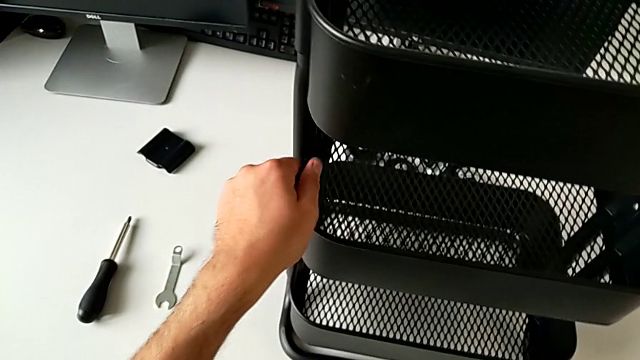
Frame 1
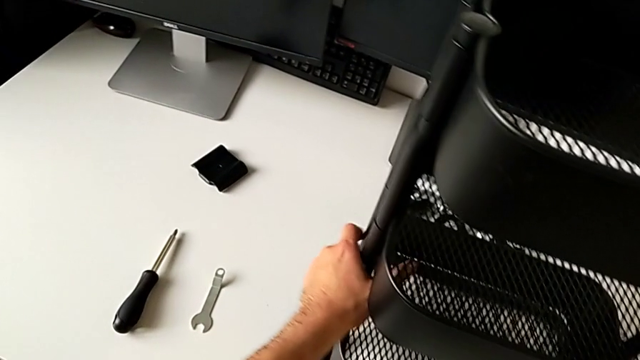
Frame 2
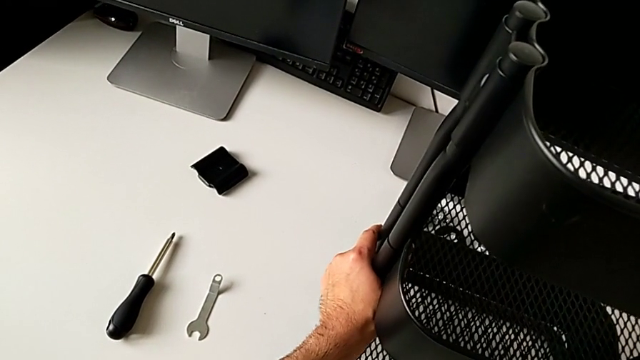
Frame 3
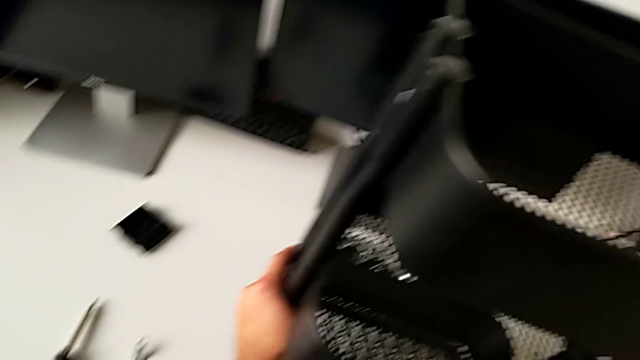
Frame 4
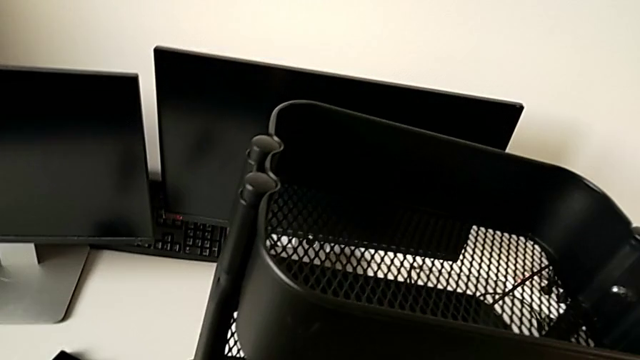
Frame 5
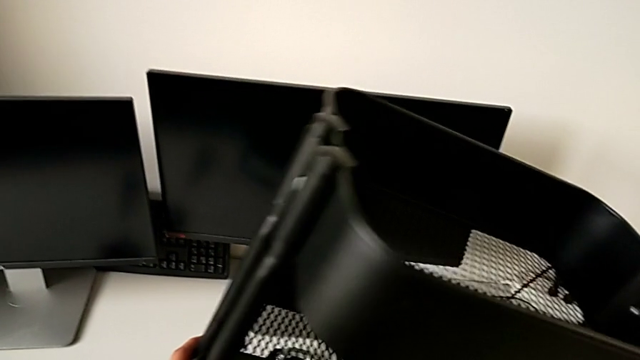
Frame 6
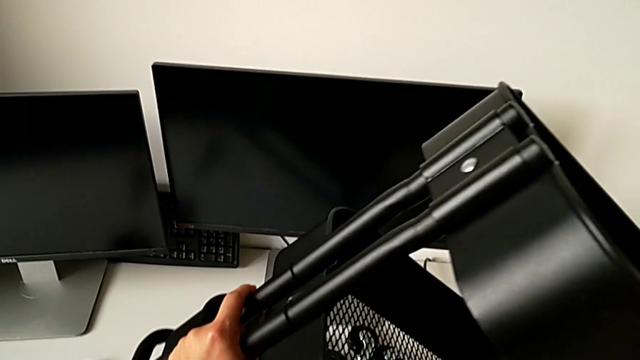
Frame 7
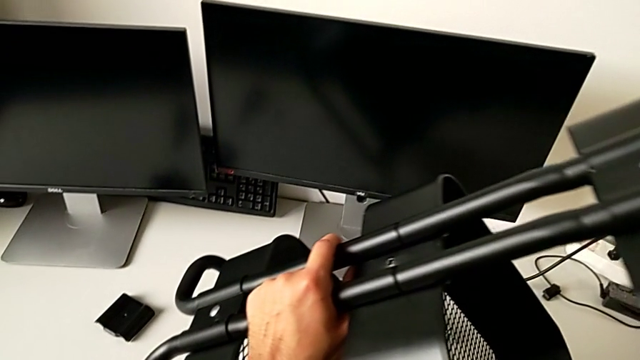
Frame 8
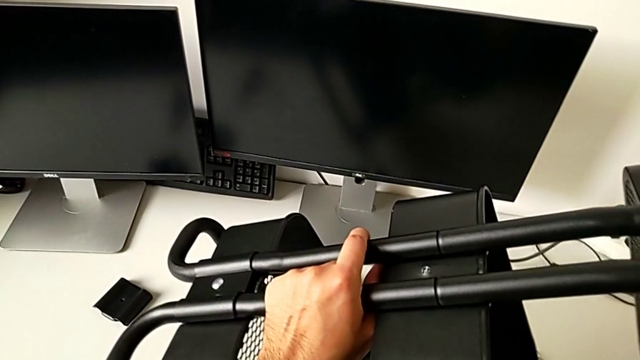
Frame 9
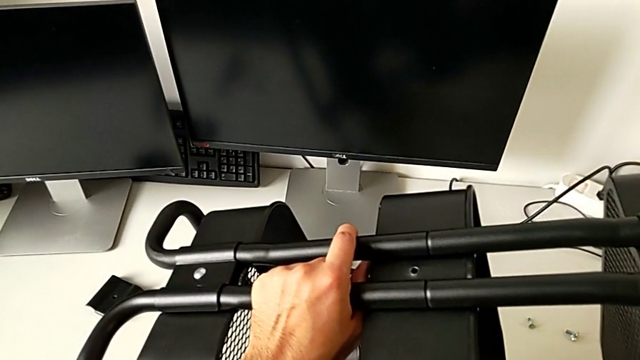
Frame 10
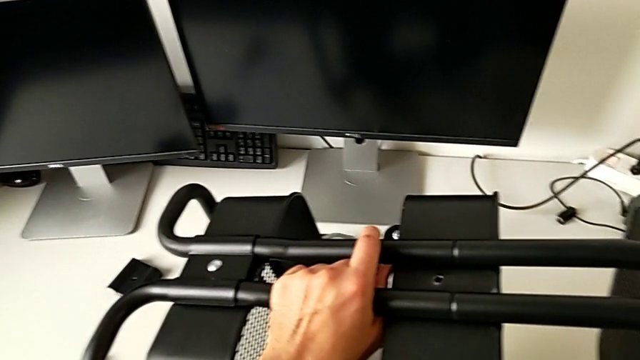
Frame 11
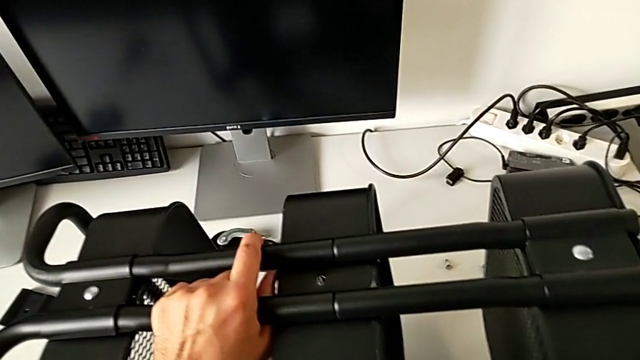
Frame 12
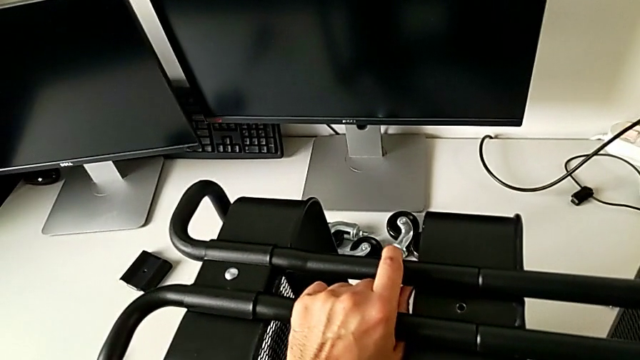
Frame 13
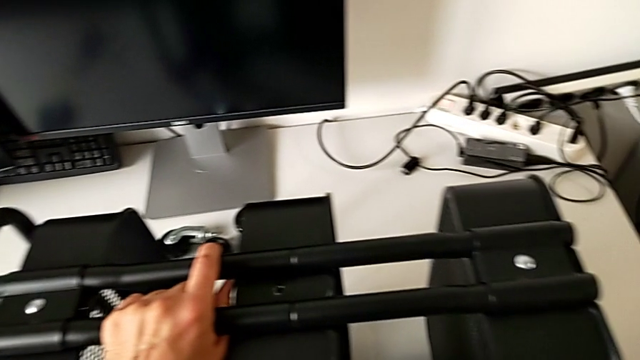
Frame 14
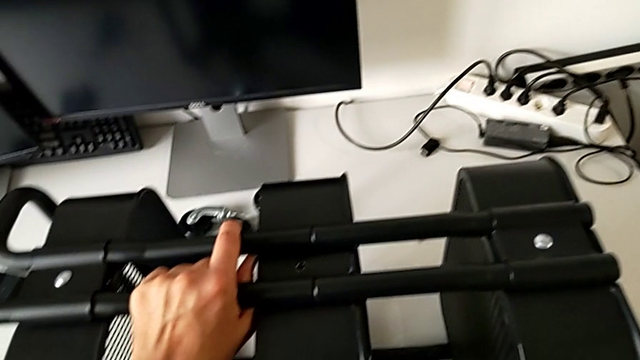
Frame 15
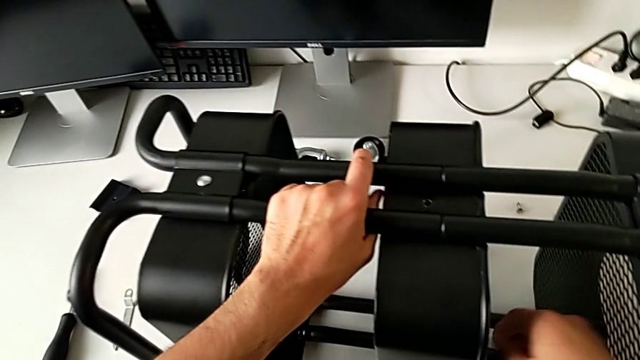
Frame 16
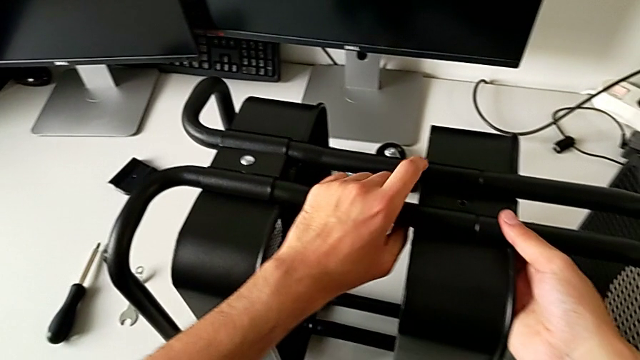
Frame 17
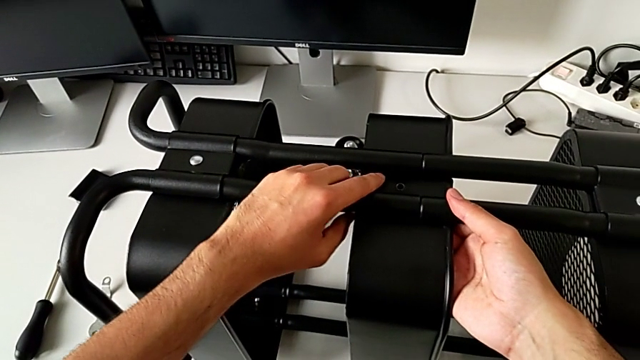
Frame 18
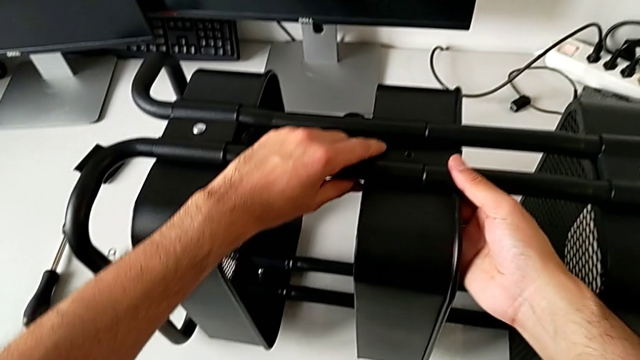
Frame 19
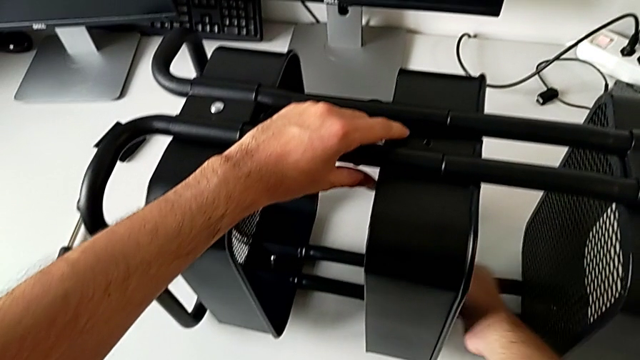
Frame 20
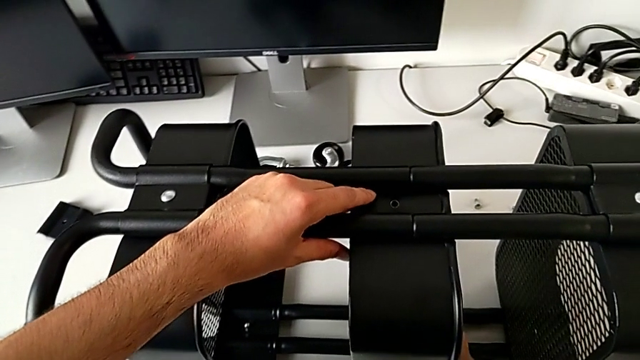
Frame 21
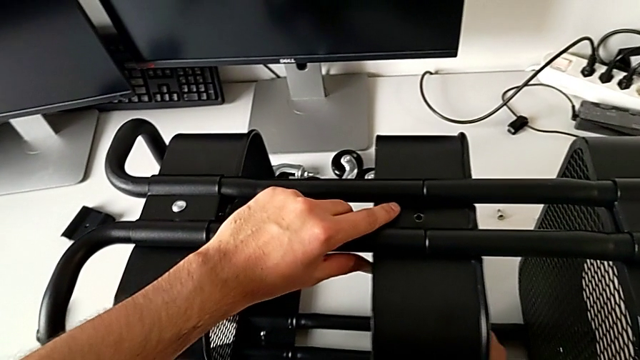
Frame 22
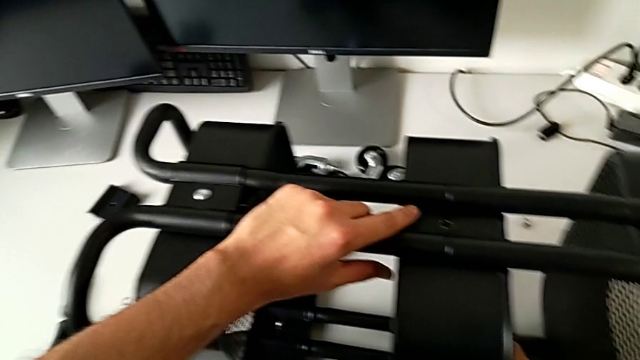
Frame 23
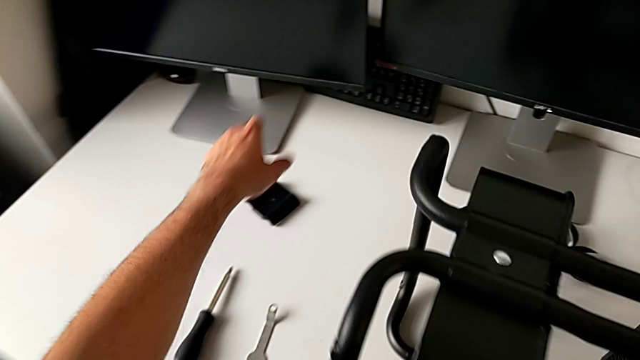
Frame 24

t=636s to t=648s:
The camera wearer is assembling the middle tray. They hold the grid tray and align it.

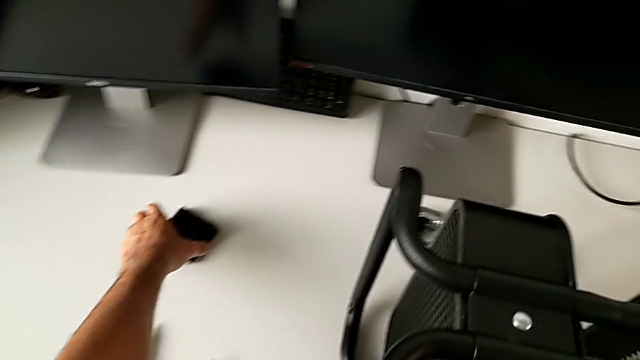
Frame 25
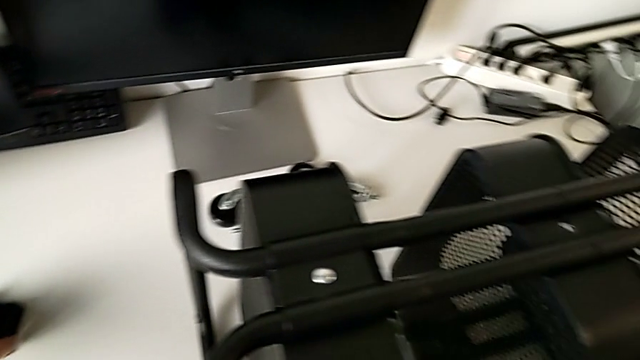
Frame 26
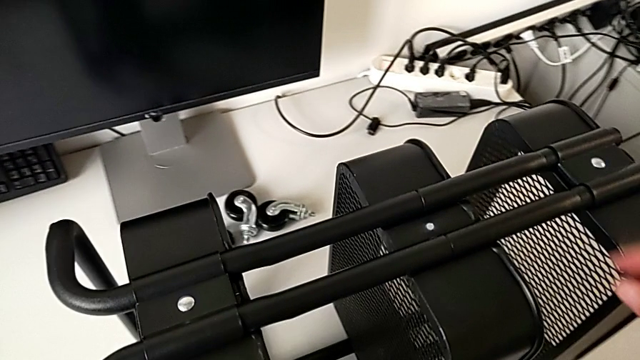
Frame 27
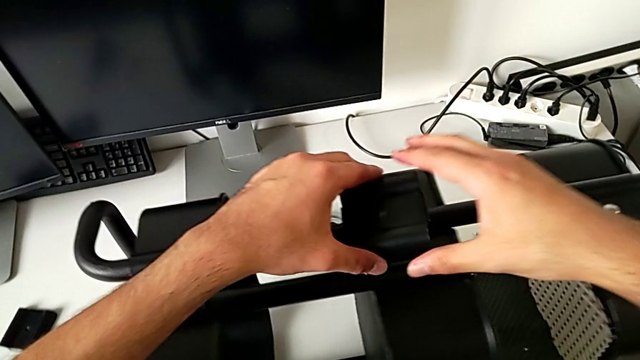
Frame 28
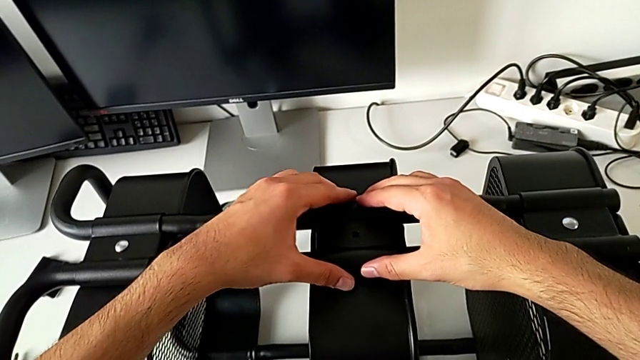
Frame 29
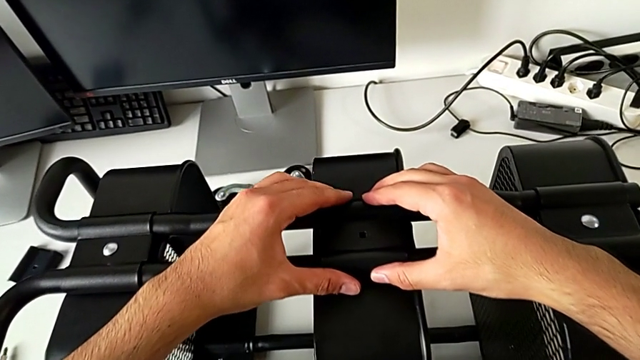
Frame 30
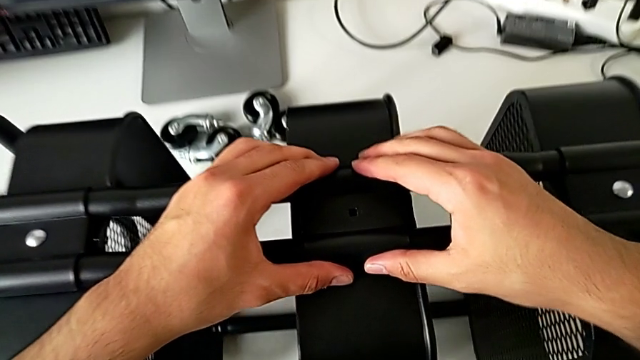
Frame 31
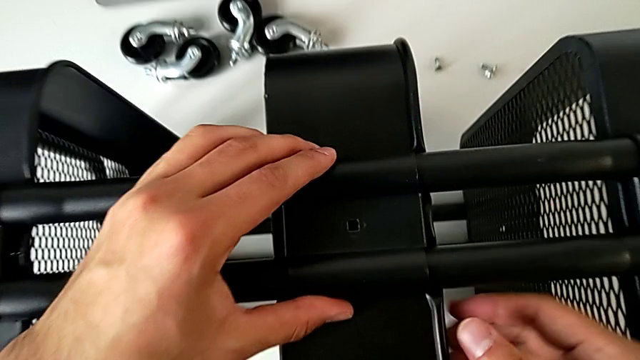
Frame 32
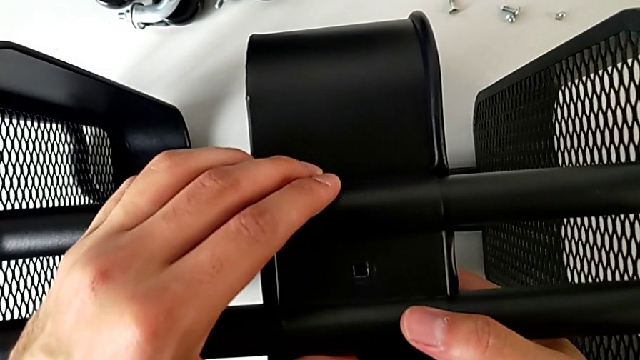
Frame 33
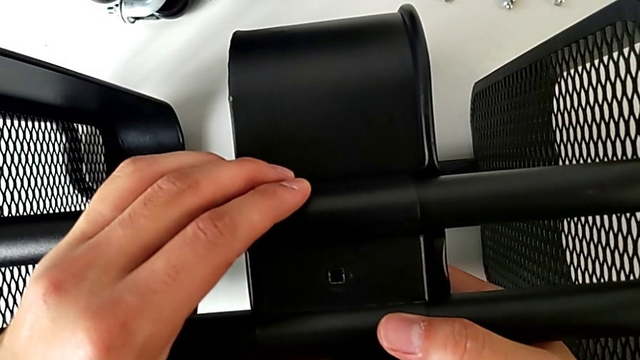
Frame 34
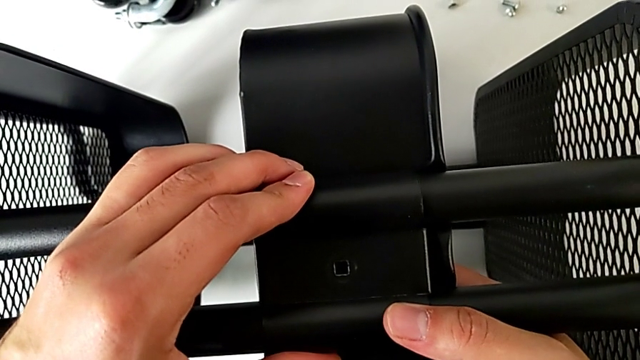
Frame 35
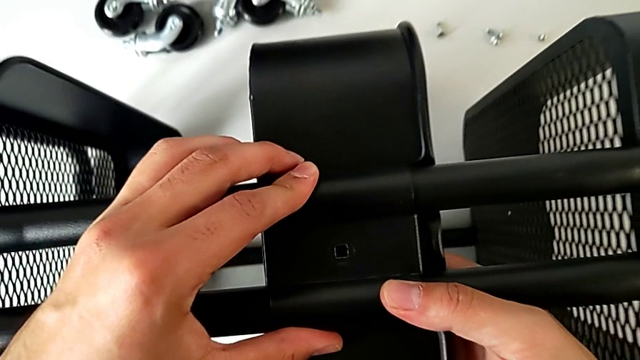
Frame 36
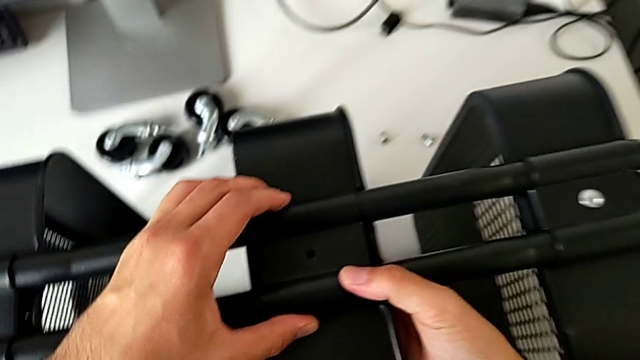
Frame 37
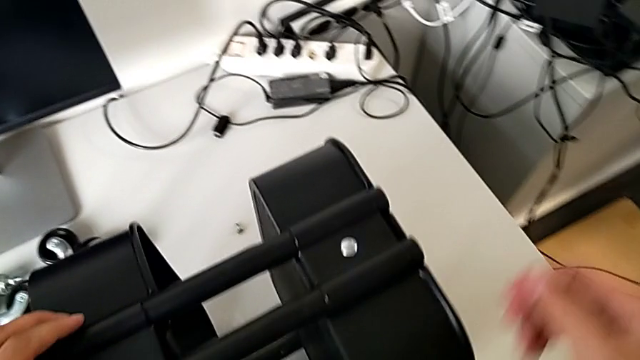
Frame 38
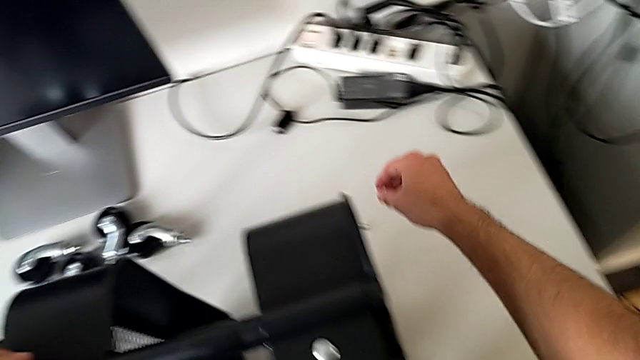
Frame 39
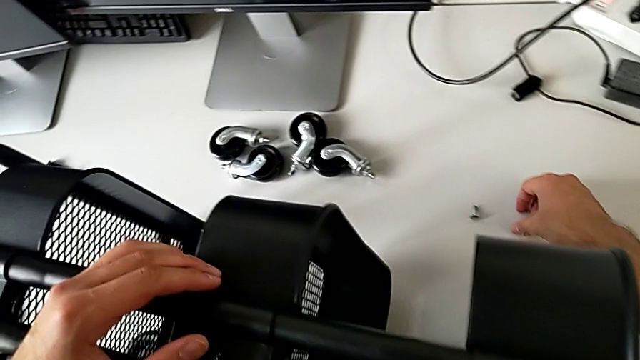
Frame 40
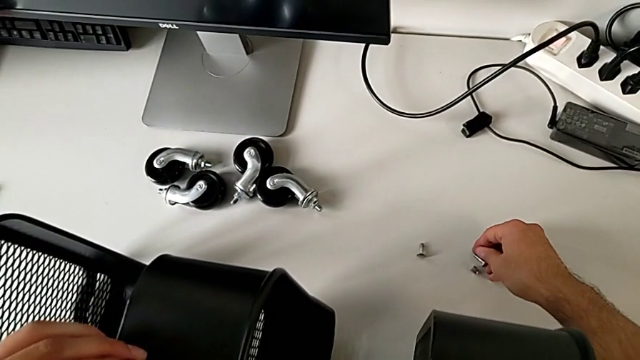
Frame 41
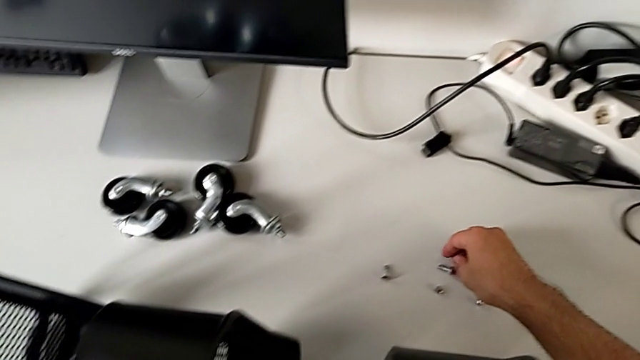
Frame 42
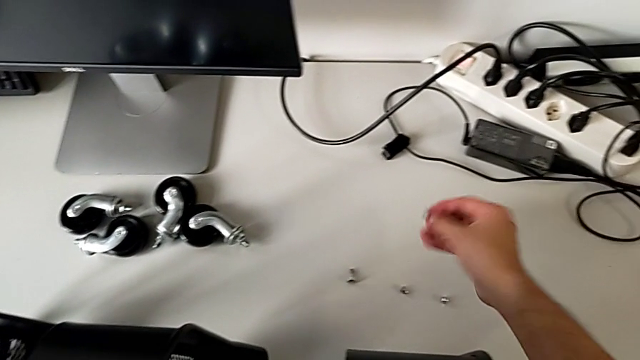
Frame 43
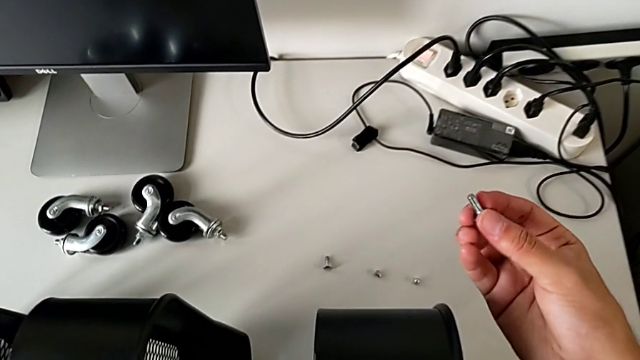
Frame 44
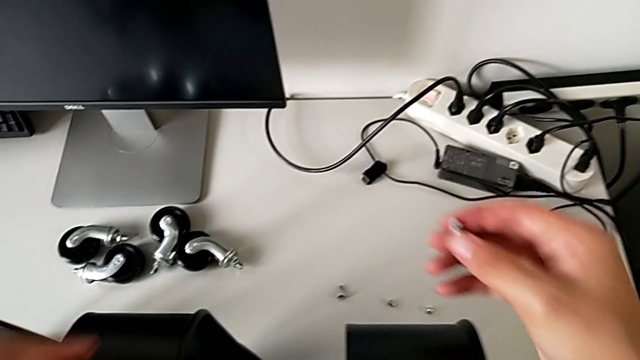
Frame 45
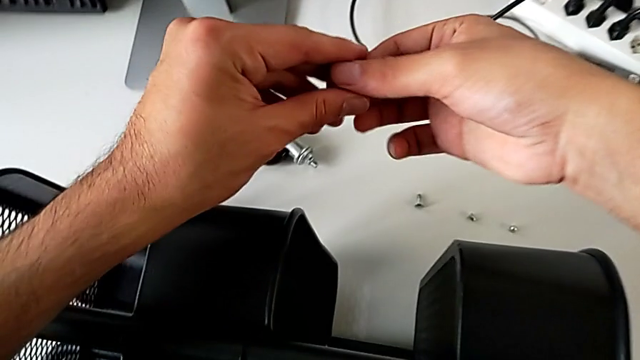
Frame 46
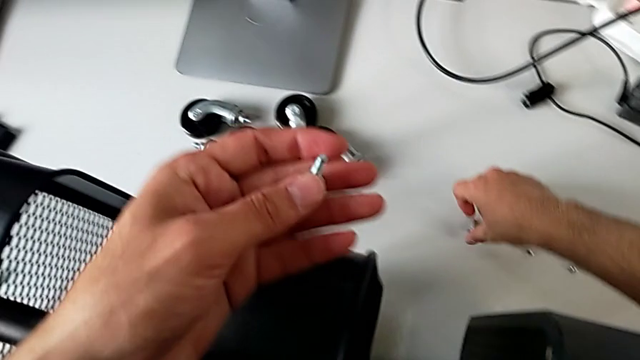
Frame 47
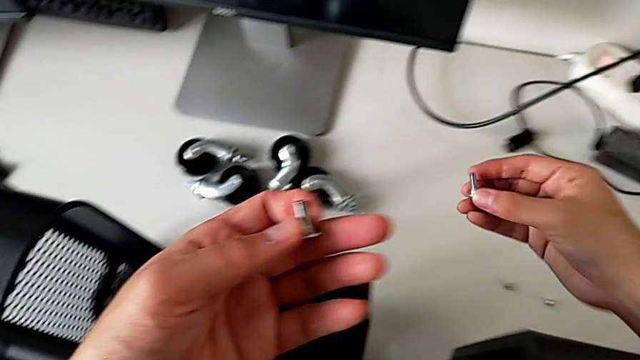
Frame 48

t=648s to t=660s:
The camera wearer is assembling the middle tray. They grab the bracket, assemble it and align it. They grab the bolt twice.
